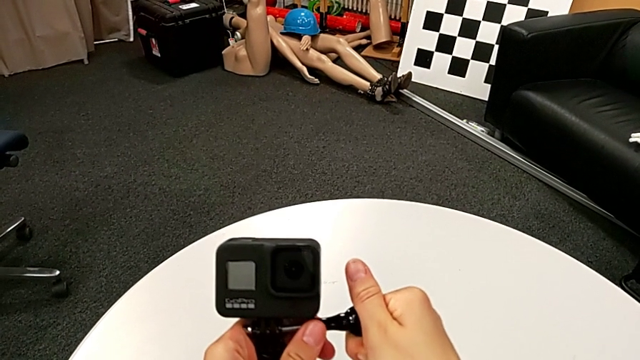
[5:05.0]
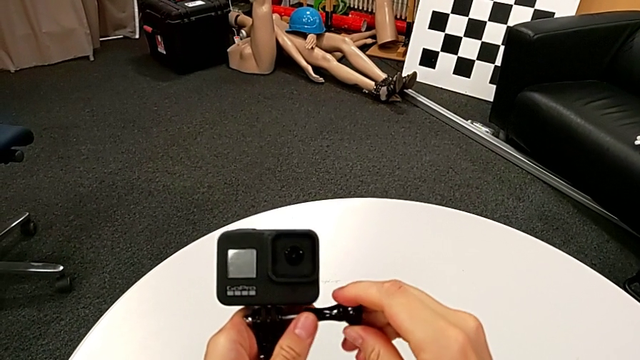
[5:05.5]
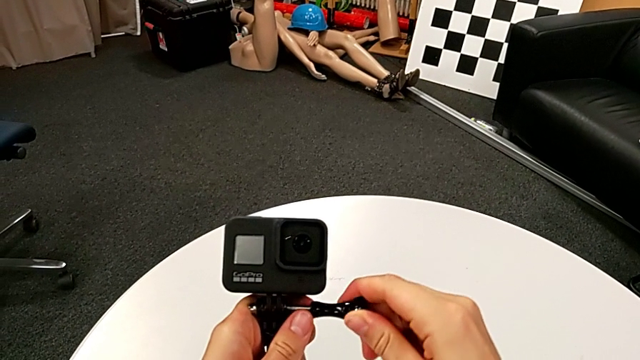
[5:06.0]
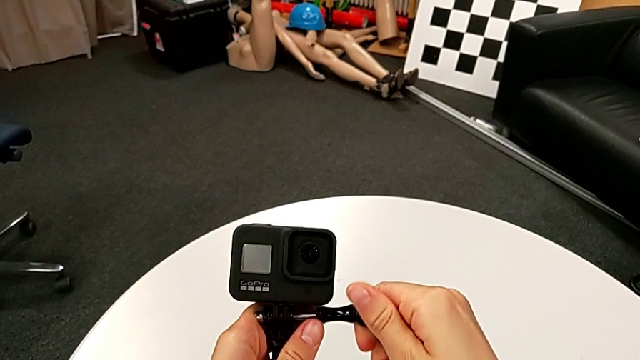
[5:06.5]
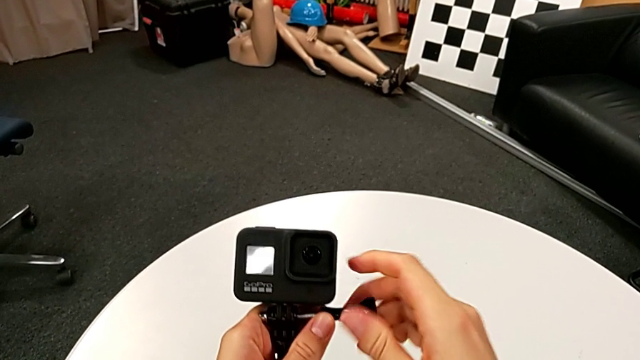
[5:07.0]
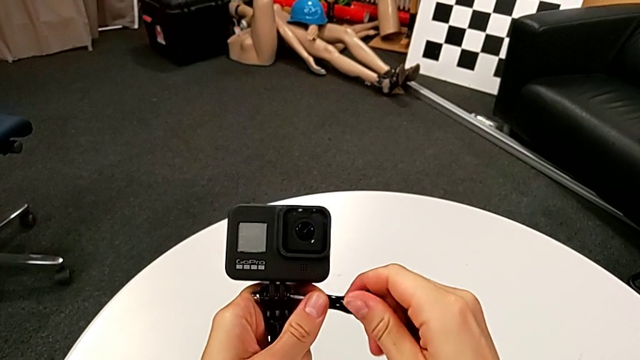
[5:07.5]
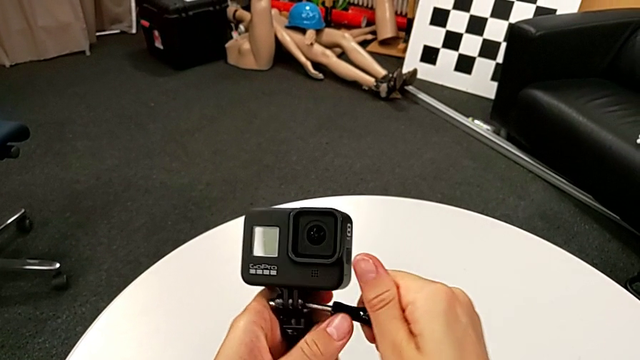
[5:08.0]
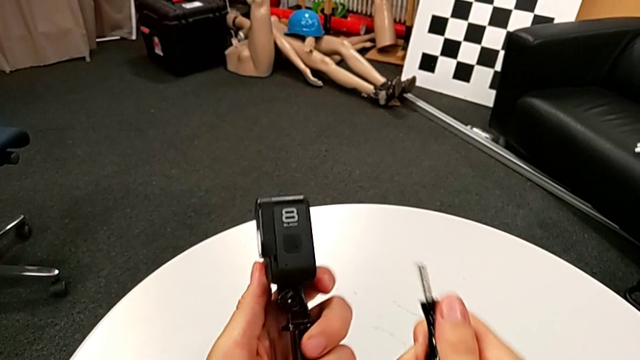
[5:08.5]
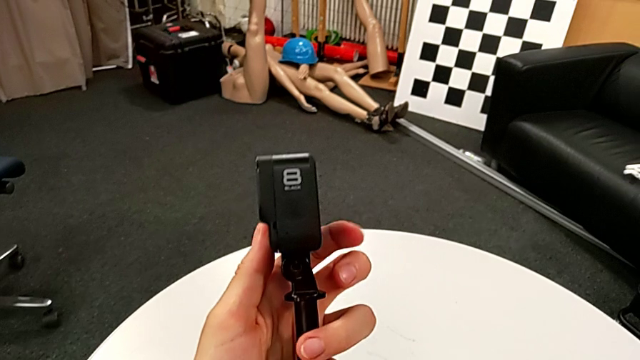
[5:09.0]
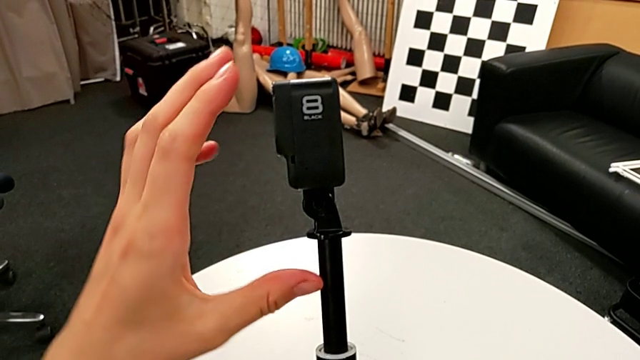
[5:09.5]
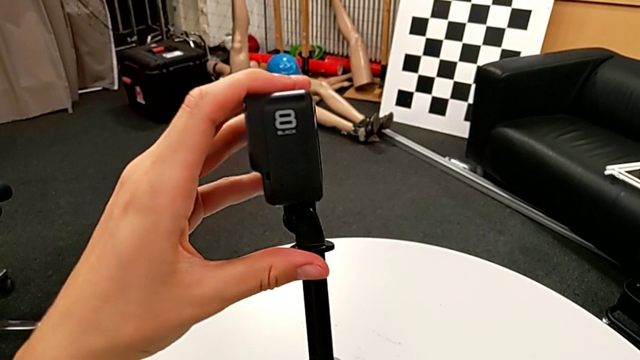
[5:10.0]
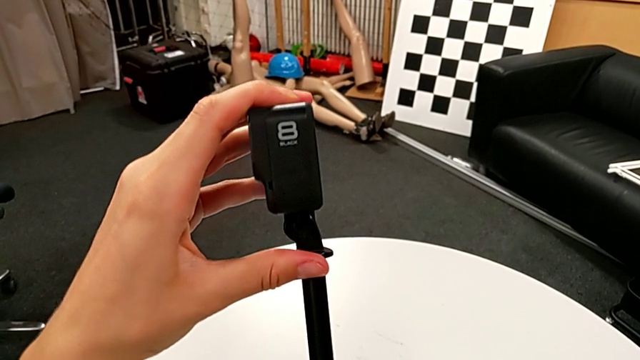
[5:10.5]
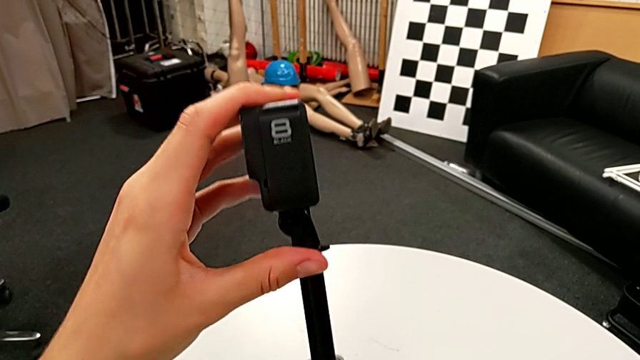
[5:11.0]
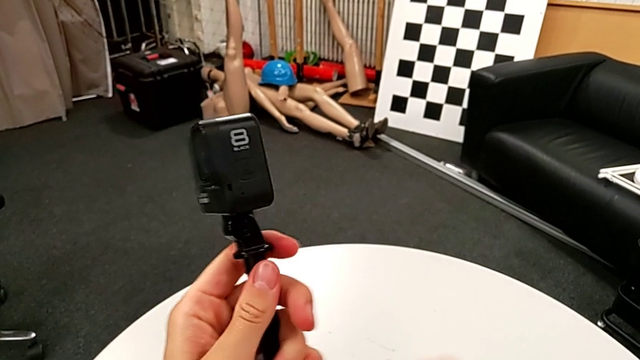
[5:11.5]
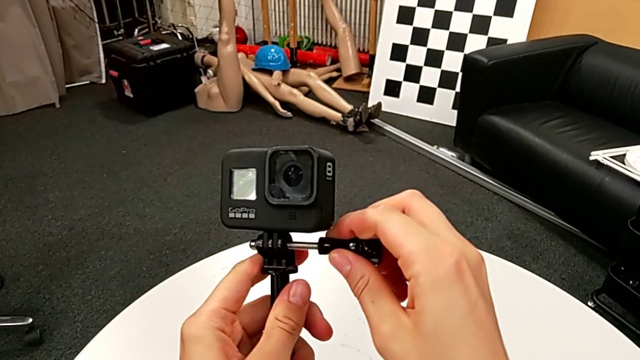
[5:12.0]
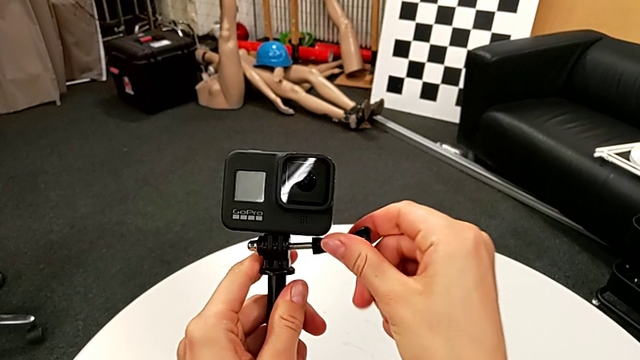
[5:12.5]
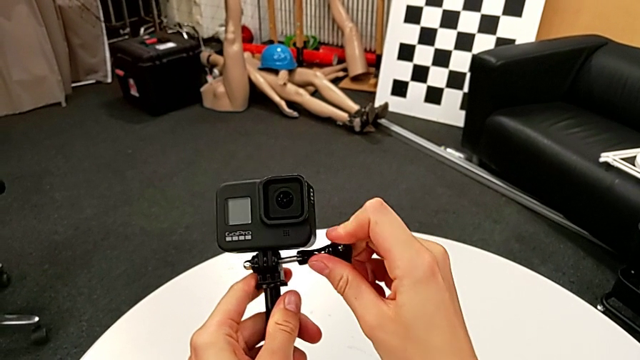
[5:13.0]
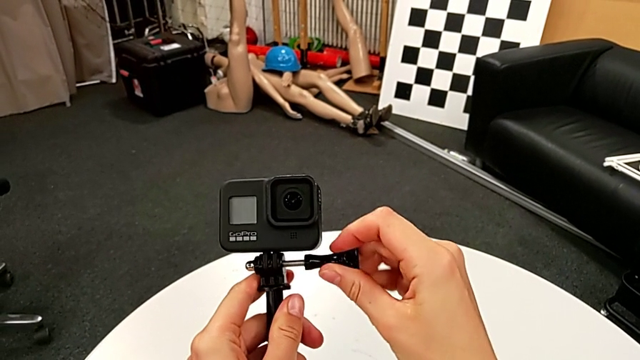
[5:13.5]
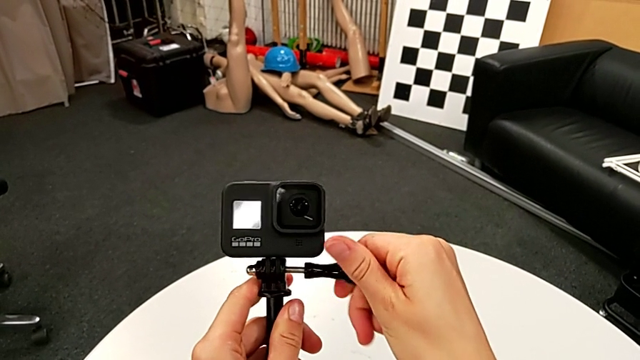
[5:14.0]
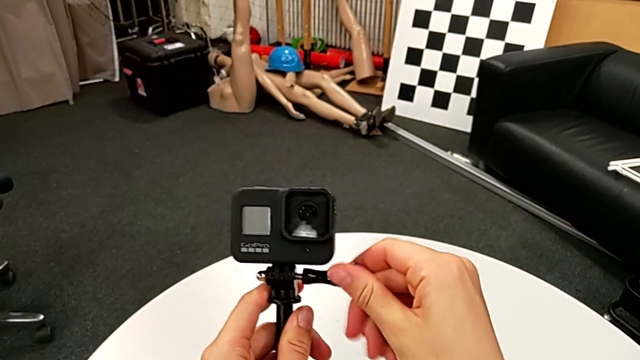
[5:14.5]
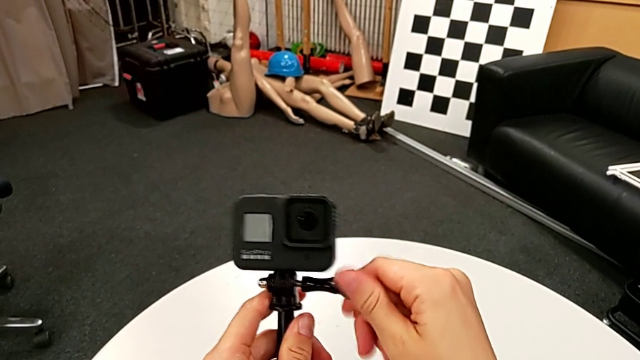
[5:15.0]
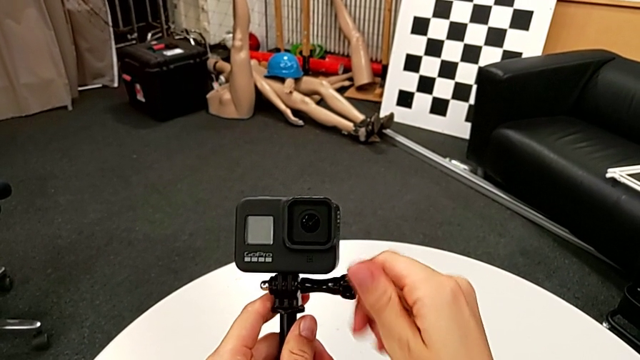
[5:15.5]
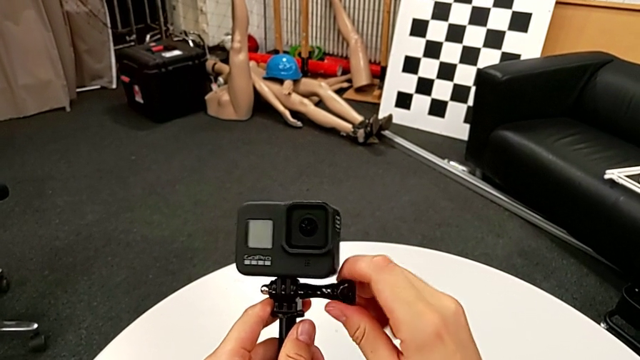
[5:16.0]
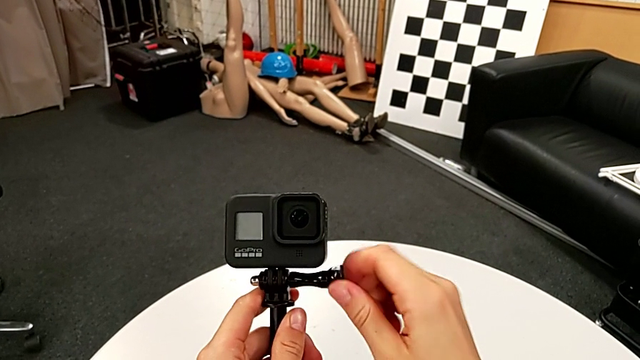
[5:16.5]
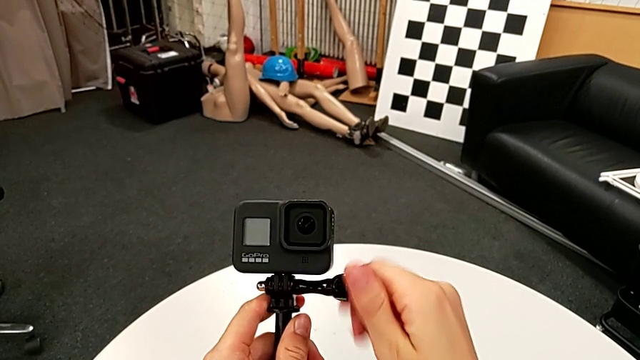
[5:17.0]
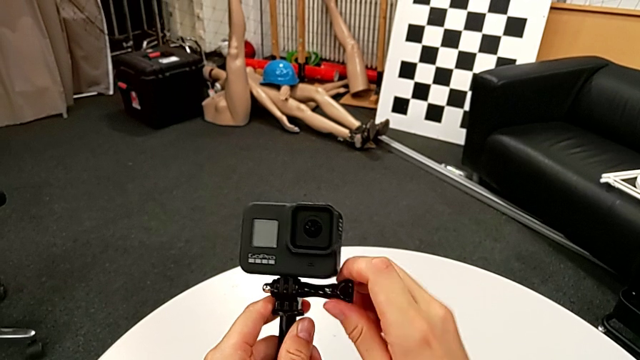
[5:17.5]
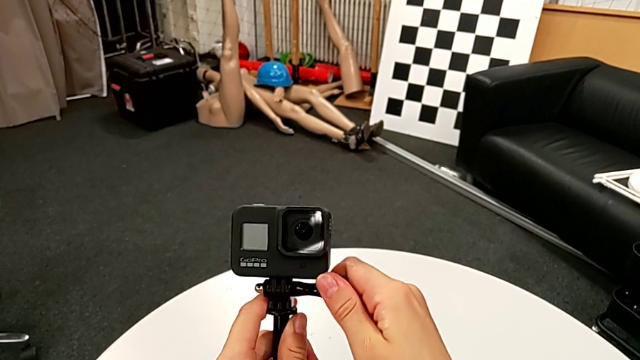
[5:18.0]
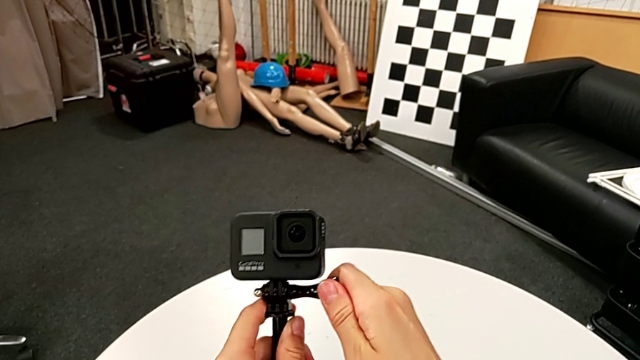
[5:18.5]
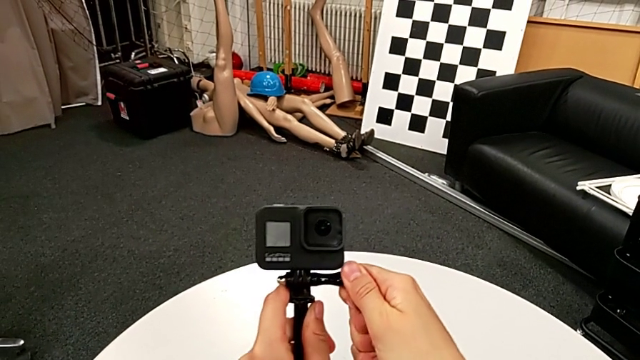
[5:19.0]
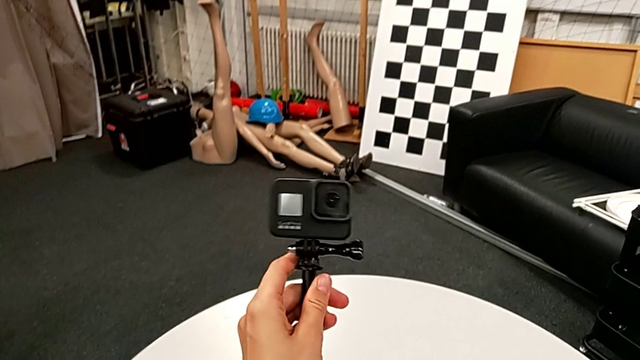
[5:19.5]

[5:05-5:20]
The camera wearer is placing the GoPro on the handheld grip. They wrongly screw the screw, inspect the GoPro, assemble it, insert the screw and screw it.

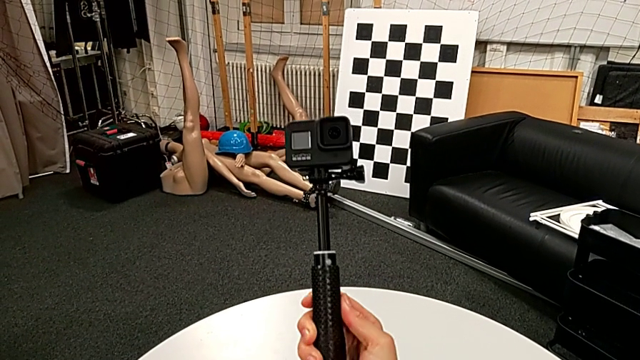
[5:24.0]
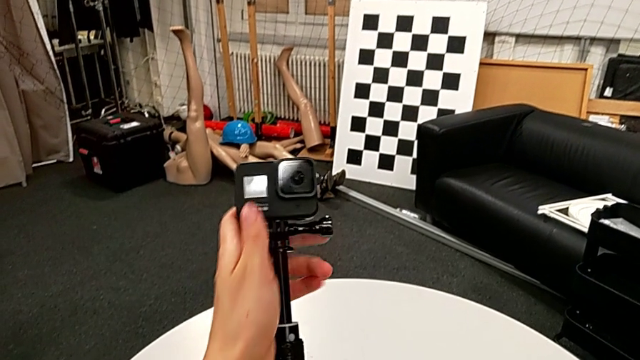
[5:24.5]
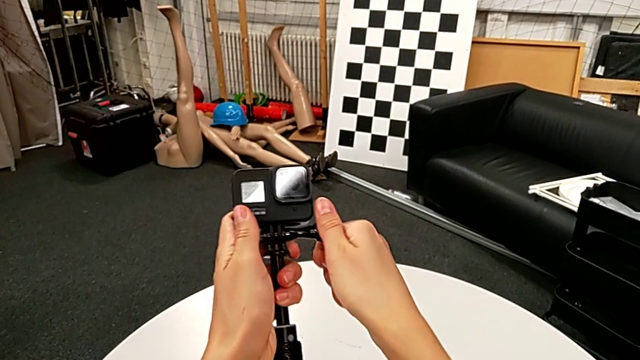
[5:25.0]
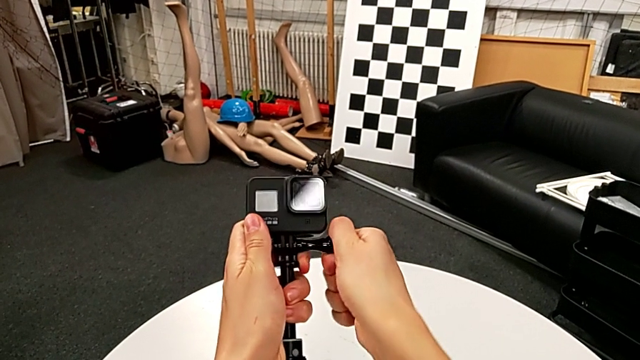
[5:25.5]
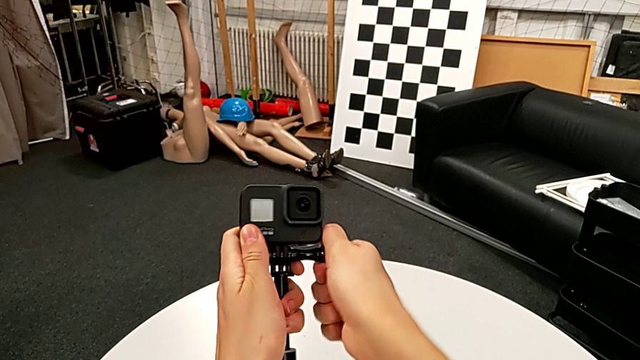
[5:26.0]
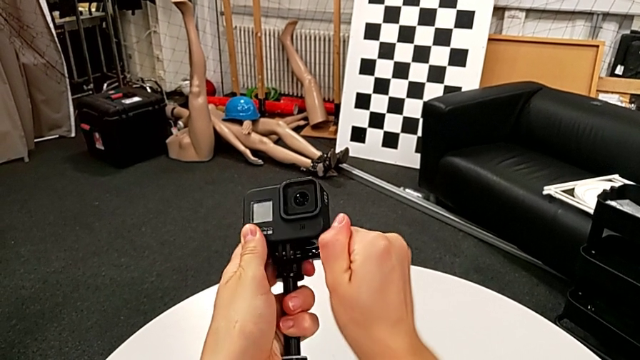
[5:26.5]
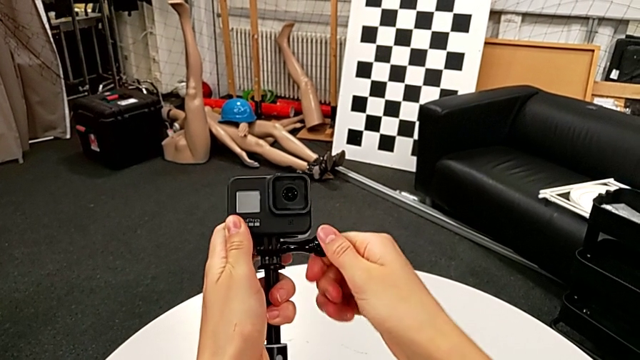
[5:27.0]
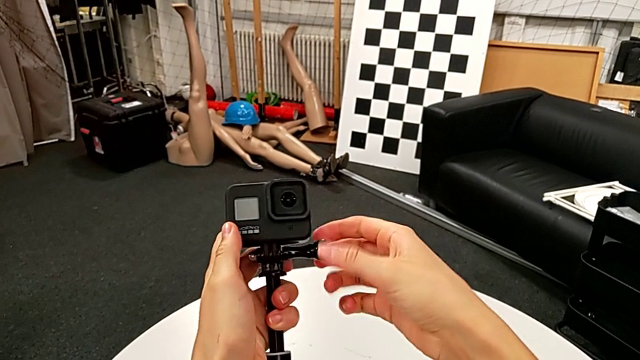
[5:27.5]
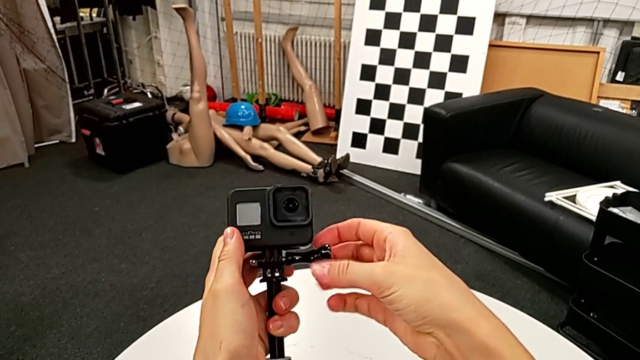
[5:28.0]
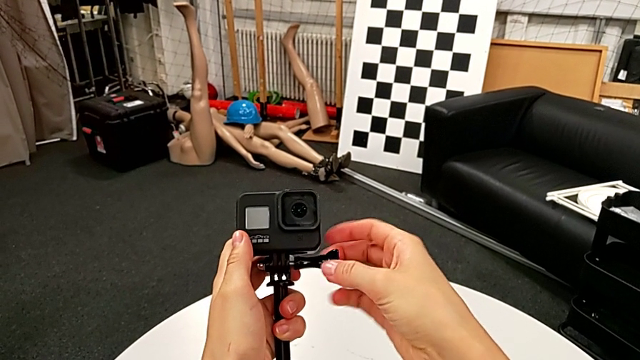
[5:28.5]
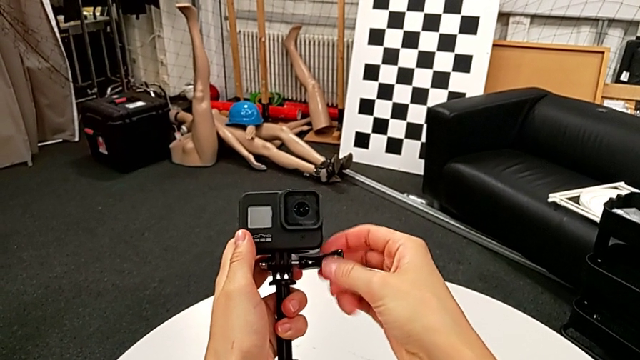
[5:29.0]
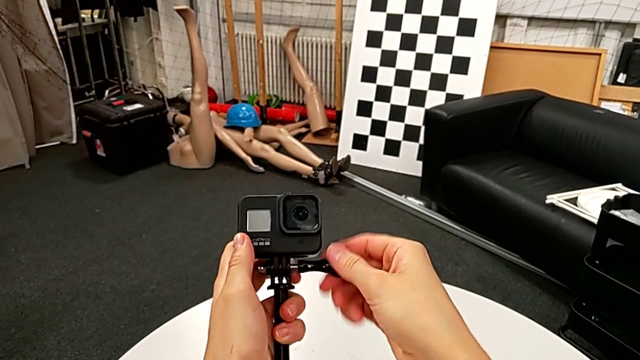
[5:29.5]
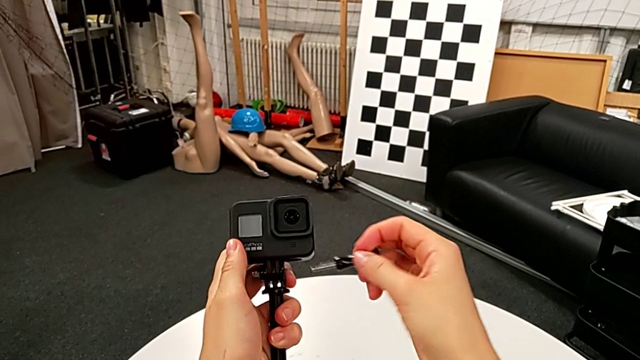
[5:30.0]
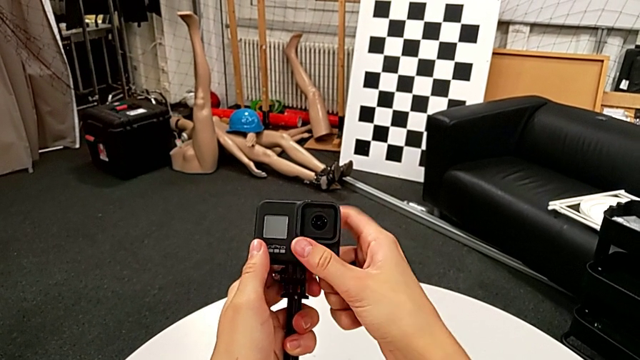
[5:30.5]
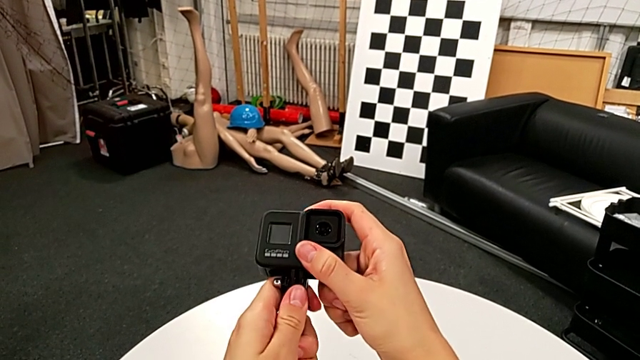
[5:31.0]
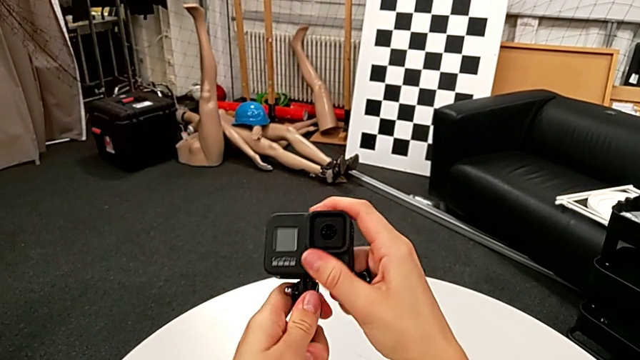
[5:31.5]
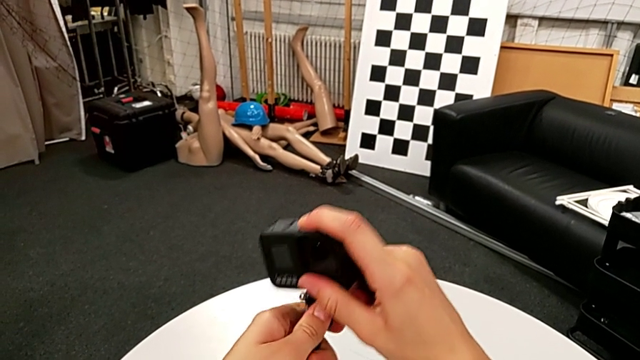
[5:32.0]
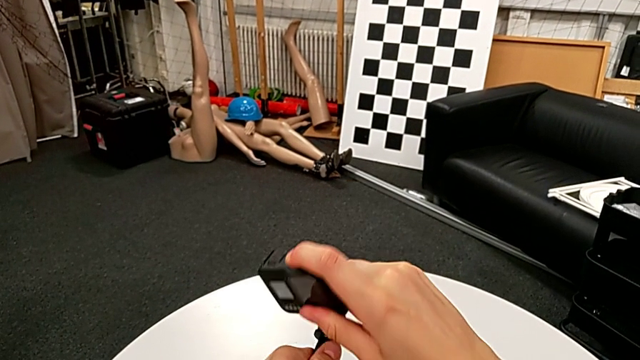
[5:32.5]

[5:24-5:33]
The camera wearer is removing the GoPro from the handheld grip. They grab the screw, unscrew it, withdraw it and disassemble the GoPro.
